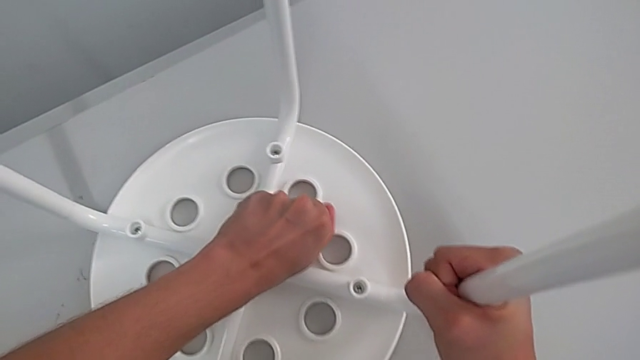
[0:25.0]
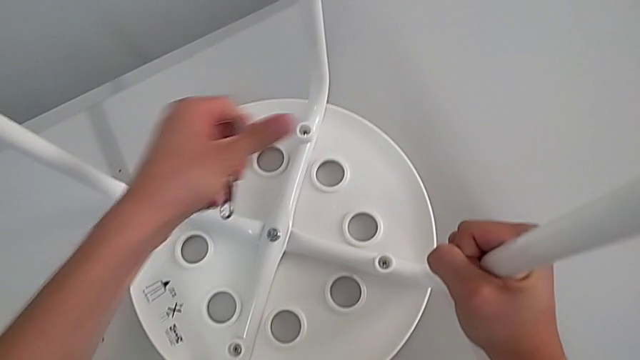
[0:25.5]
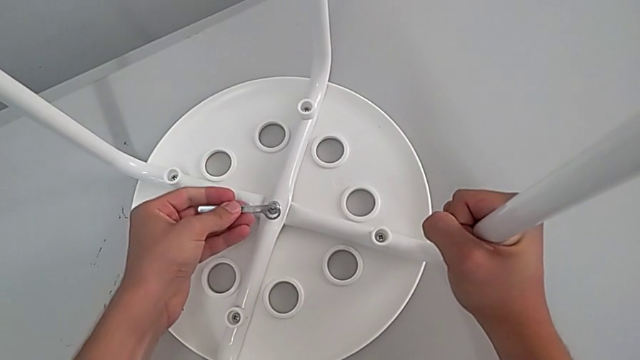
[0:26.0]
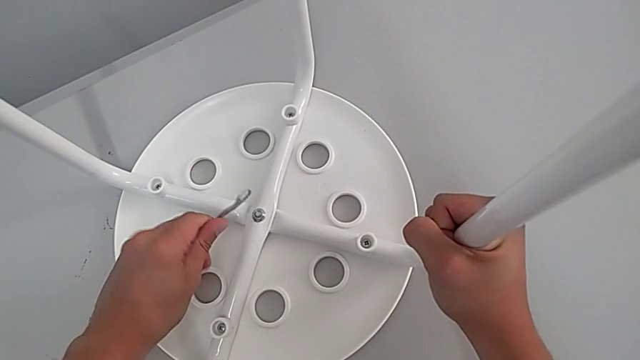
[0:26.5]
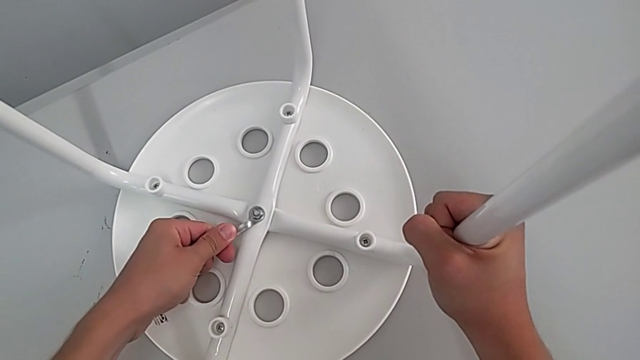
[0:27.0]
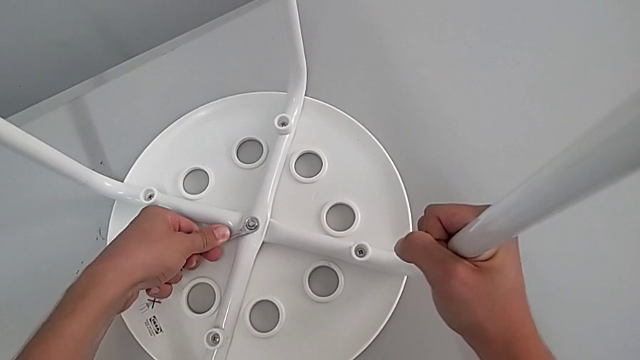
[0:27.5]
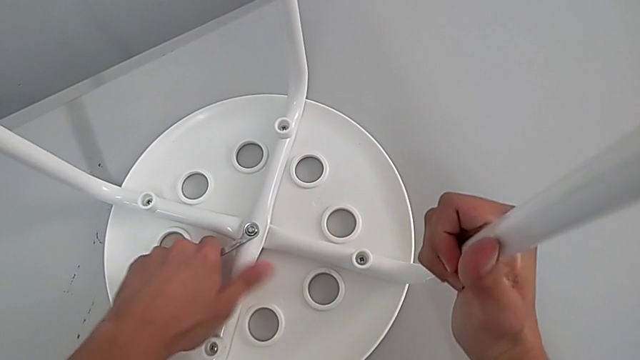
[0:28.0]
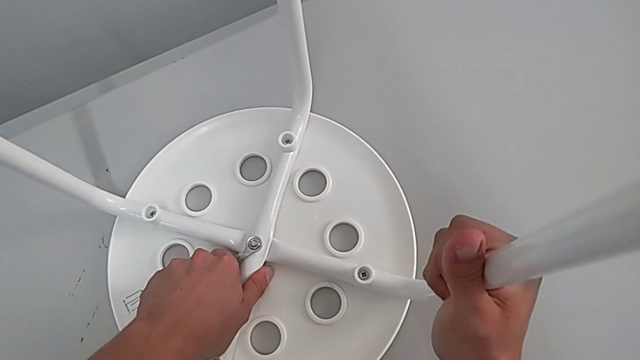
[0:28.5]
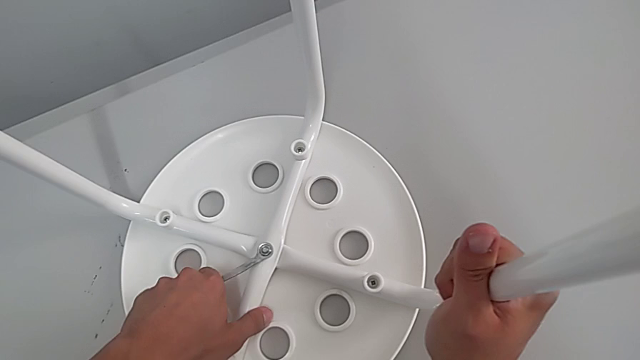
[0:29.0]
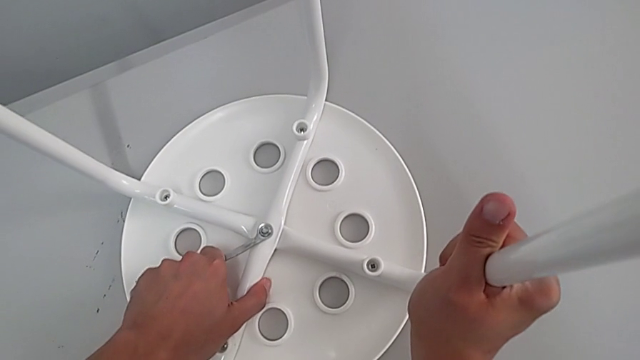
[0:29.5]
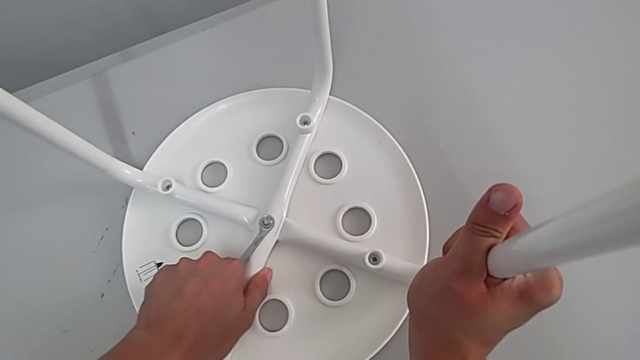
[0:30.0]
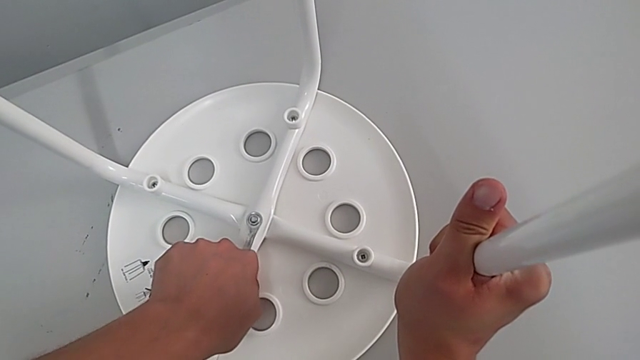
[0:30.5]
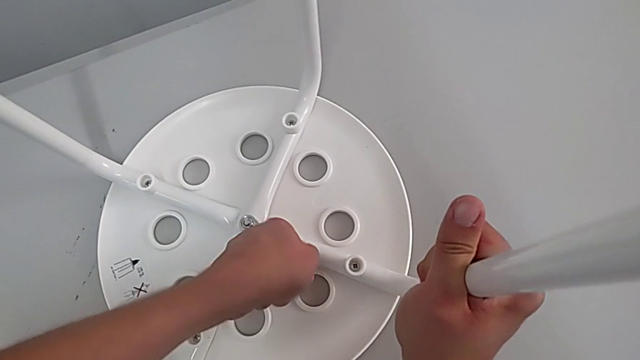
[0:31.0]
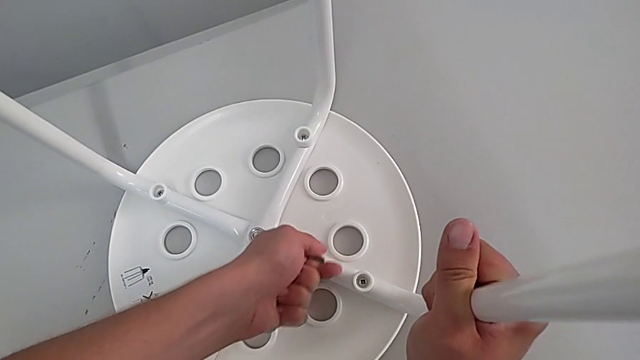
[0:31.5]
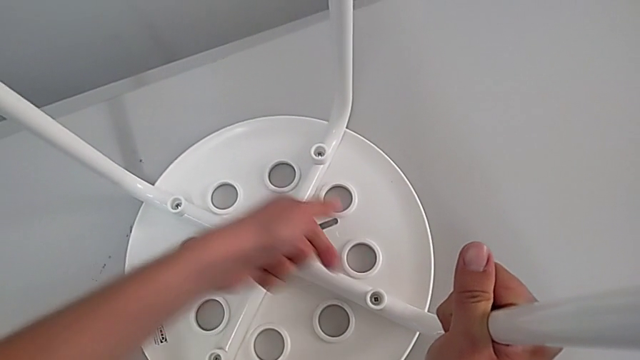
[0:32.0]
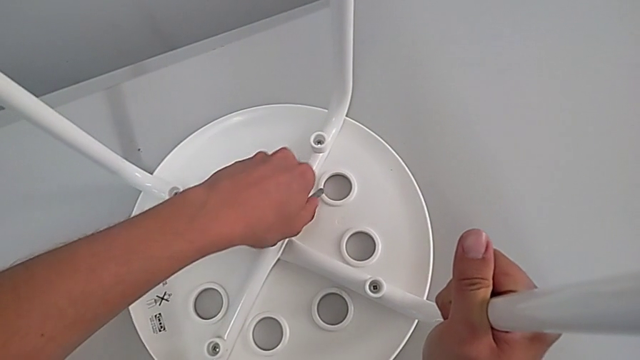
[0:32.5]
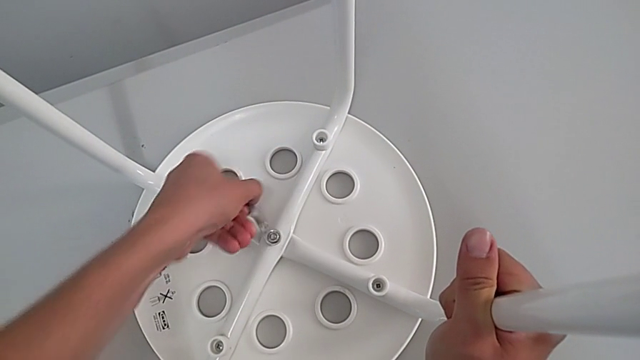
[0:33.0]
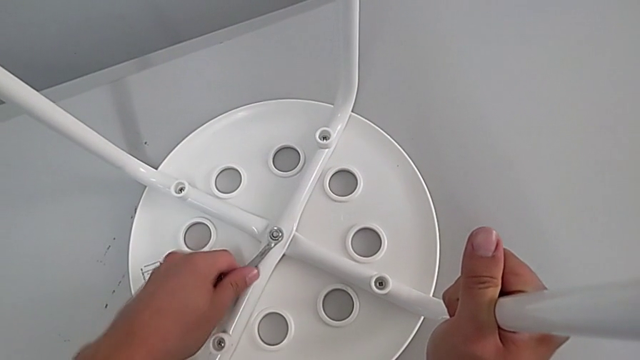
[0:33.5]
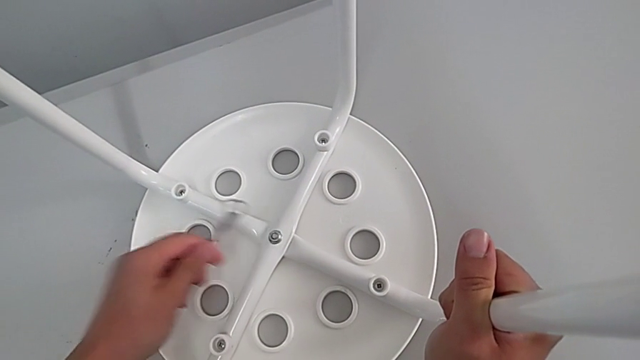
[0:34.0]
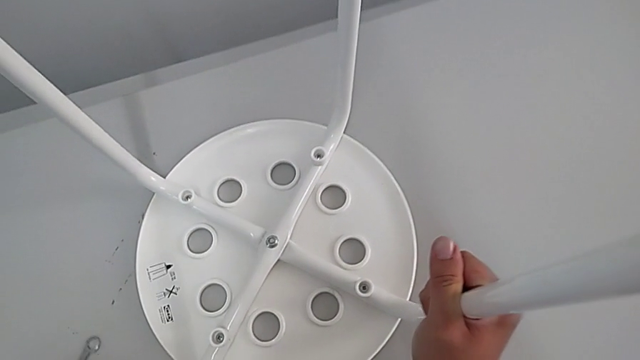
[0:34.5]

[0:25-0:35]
The camera wearer is unscrewing the middle hex nut. They withdraw the hexagonal wrench, flip it, insert it, unscrew the screw and withdraw the hexagonal wrench.

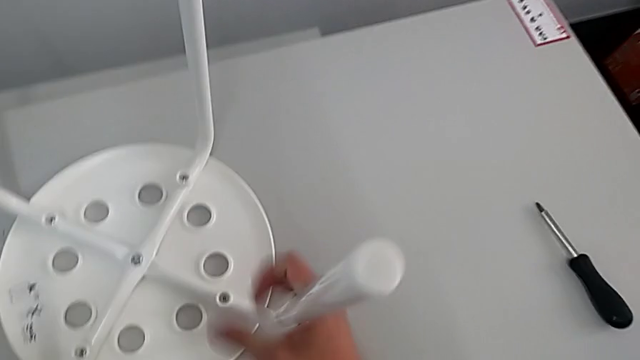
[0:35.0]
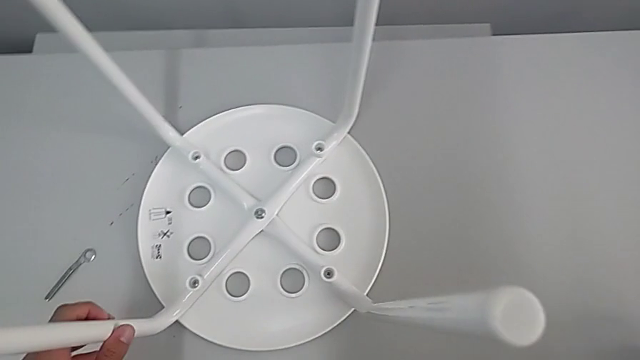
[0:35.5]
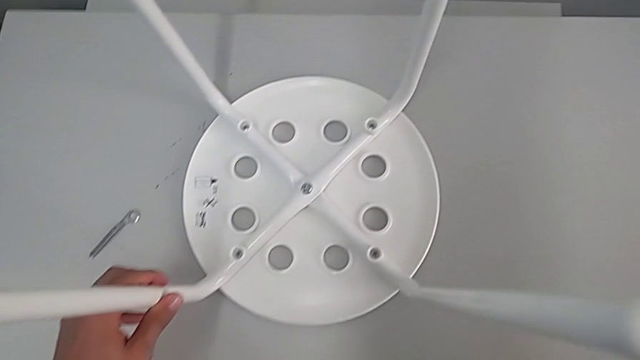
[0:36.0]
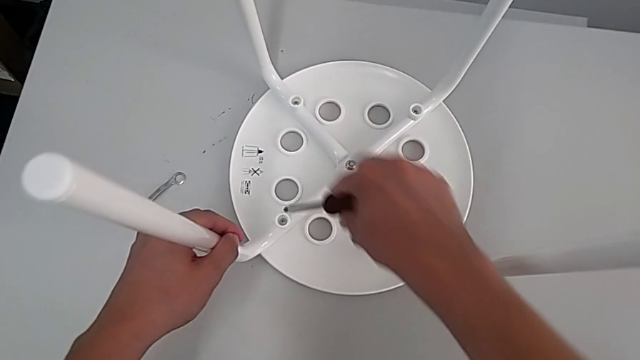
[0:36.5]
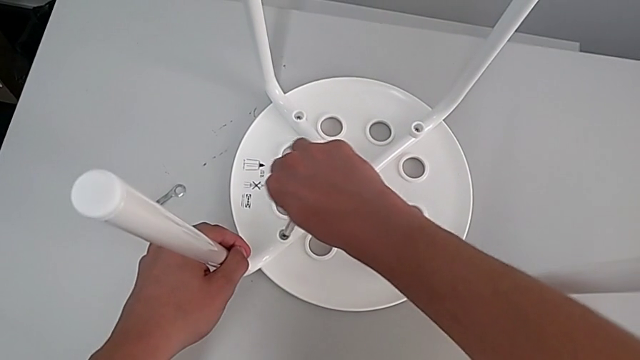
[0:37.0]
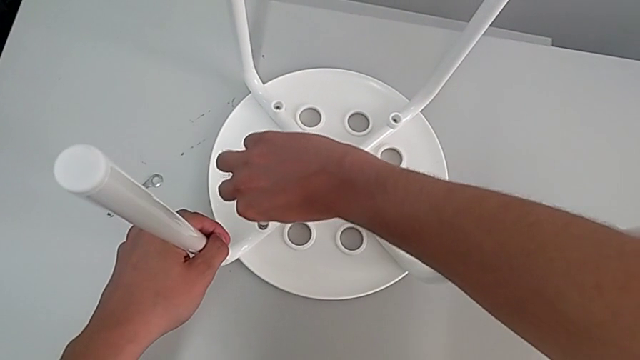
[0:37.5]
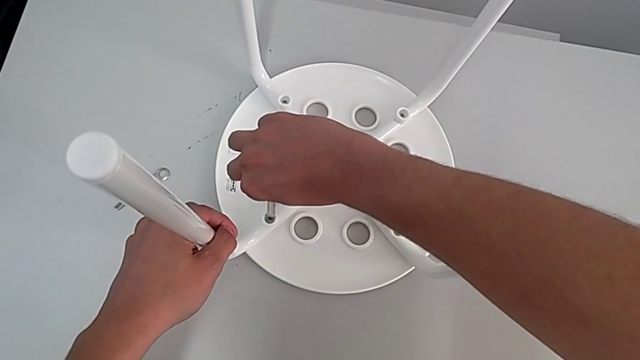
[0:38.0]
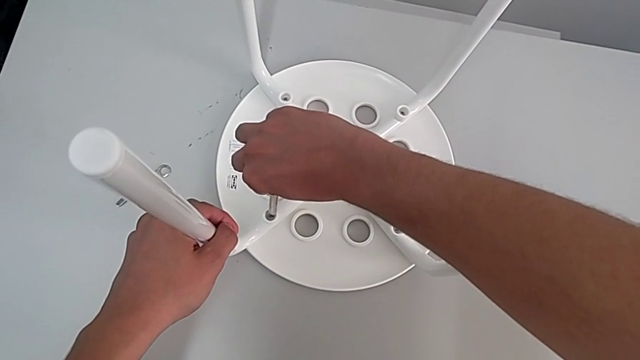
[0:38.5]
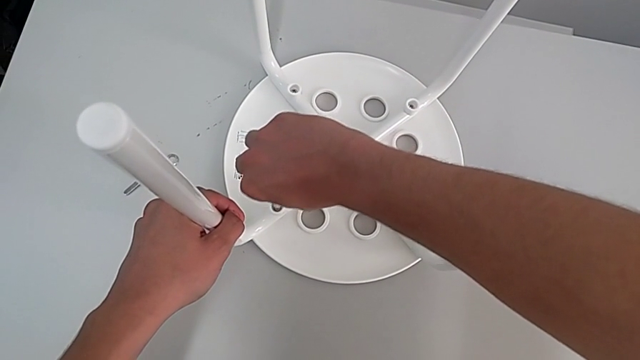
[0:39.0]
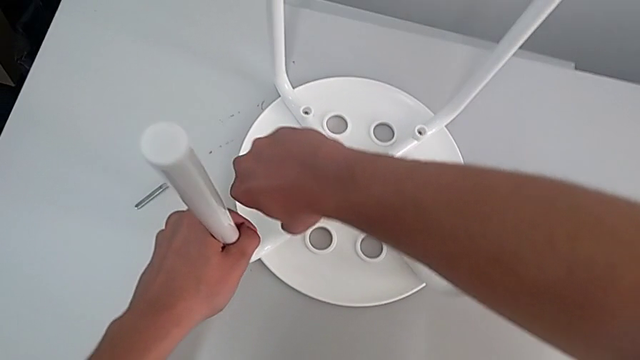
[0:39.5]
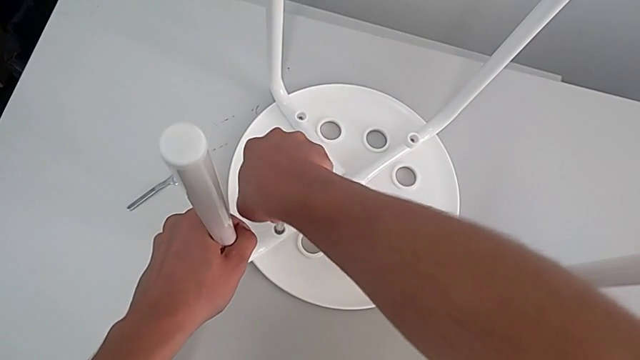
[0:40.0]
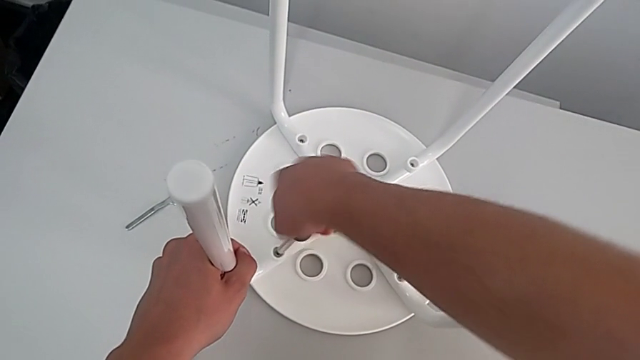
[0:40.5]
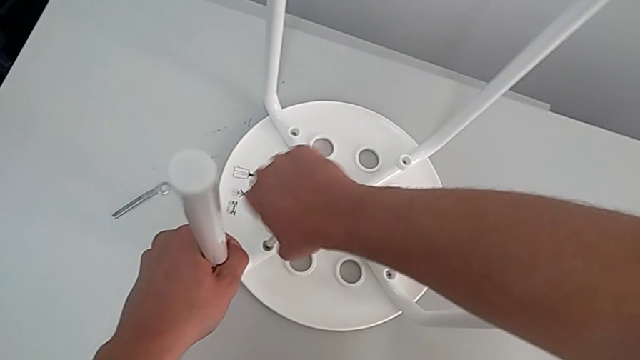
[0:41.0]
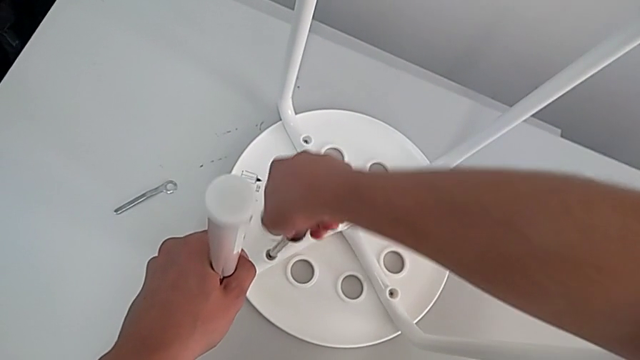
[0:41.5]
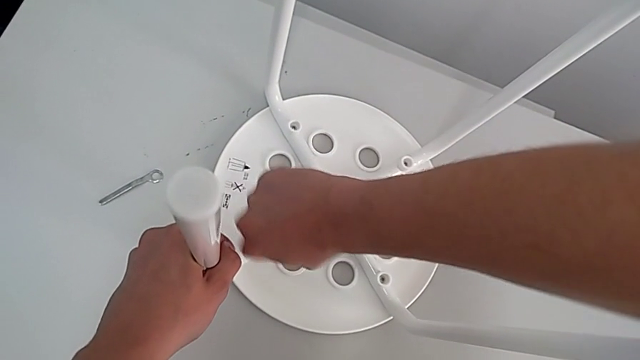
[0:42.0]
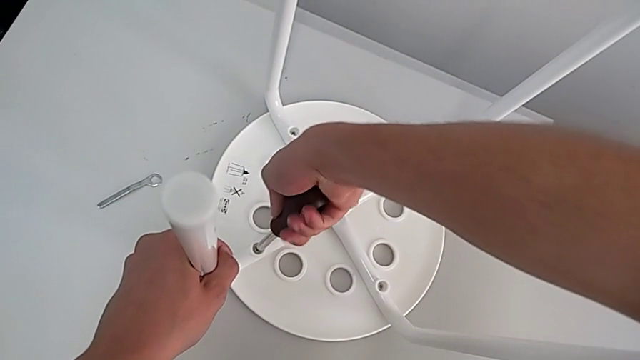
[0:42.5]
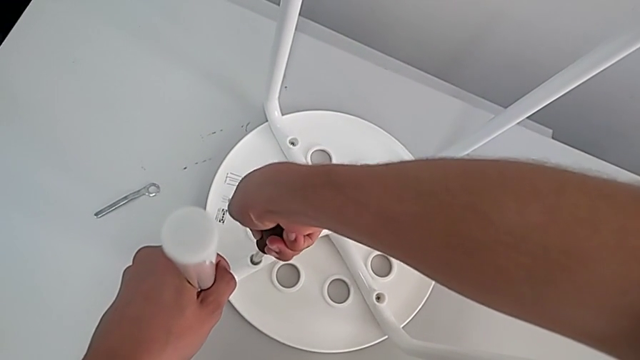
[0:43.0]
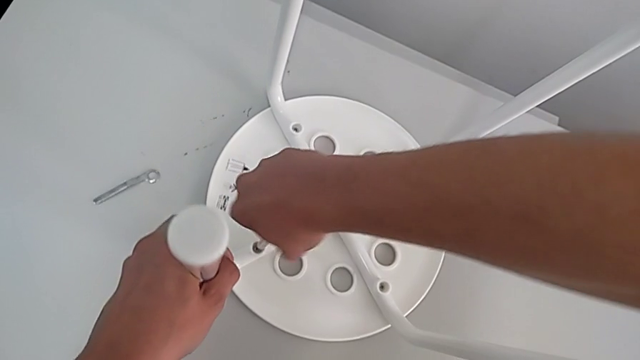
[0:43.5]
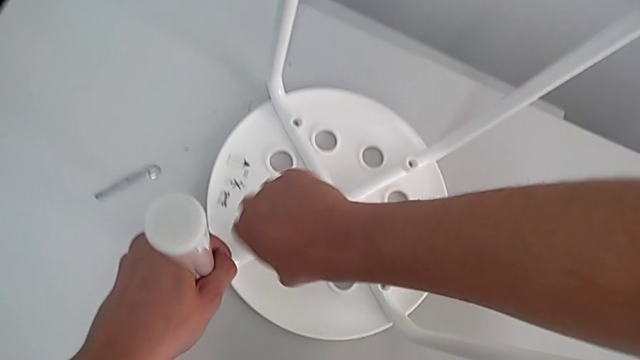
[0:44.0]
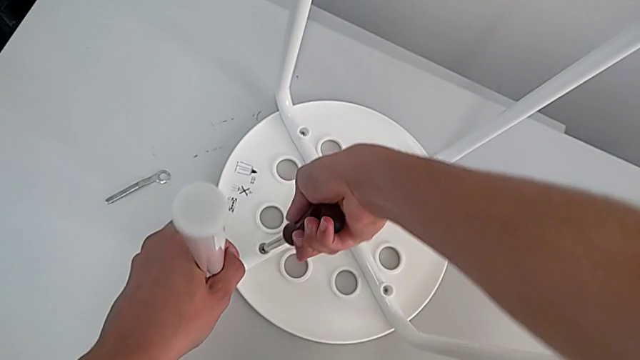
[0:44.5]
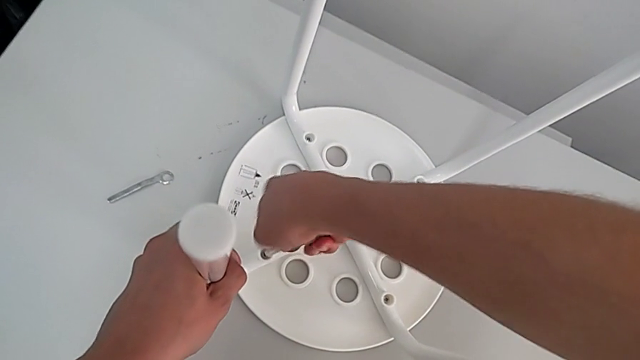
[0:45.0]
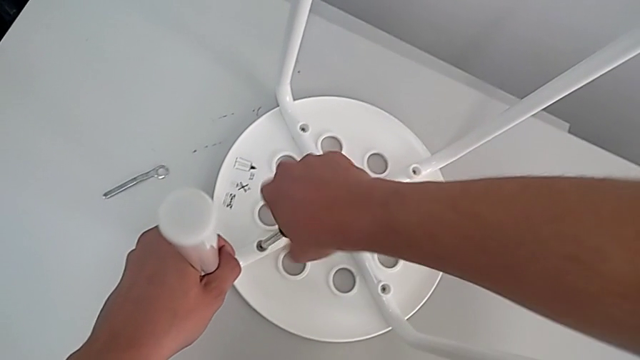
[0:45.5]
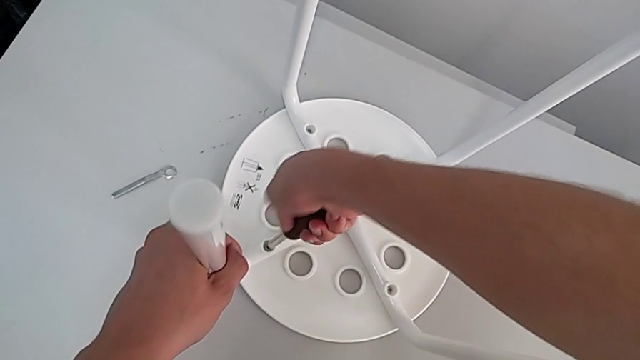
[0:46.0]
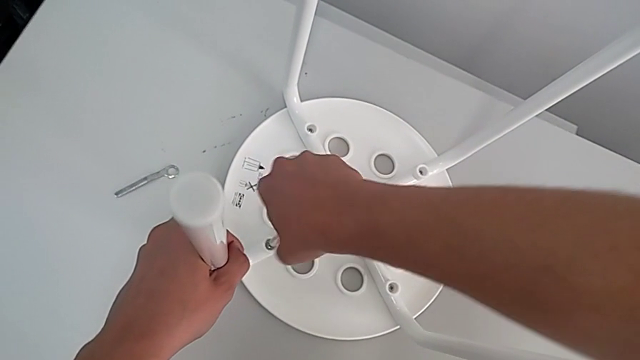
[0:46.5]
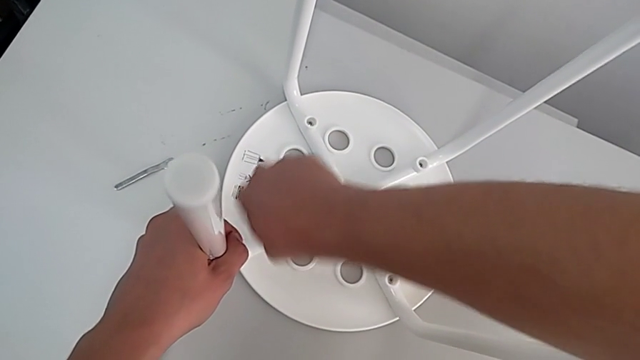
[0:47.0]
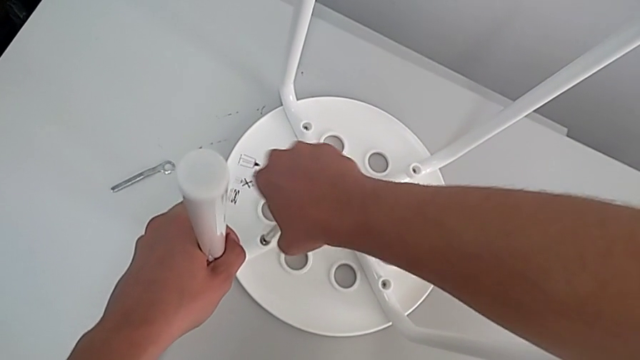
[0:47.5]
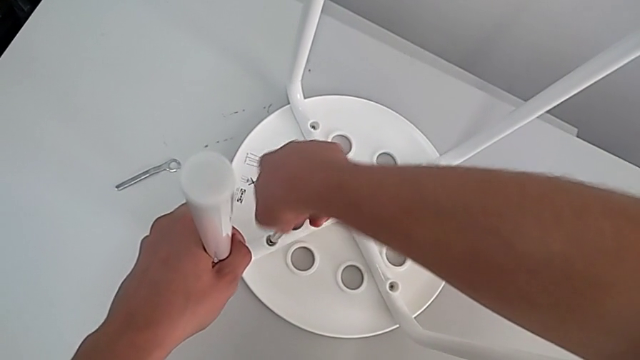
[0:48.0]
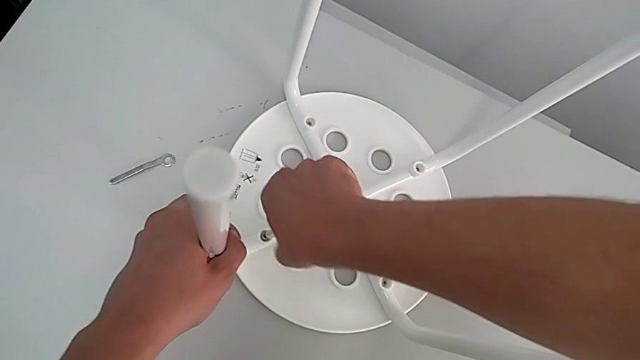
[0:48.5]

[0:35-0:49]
The camera wearer is removing four screws. They grab the screwdriver, insert the first screwdriver and begin to unscrew the first screw.
